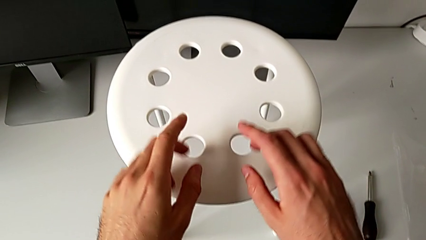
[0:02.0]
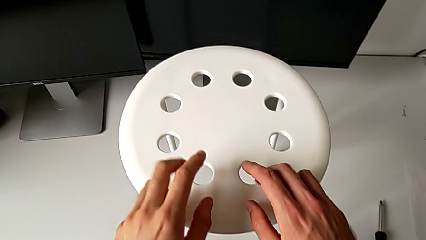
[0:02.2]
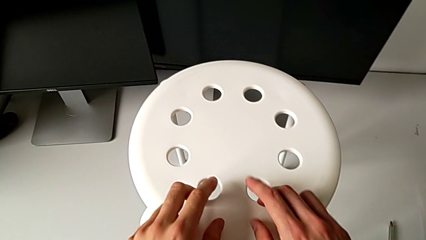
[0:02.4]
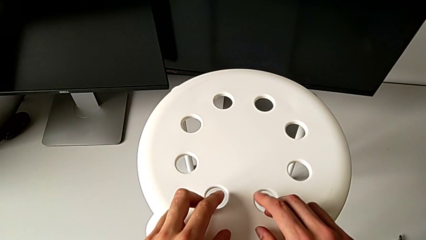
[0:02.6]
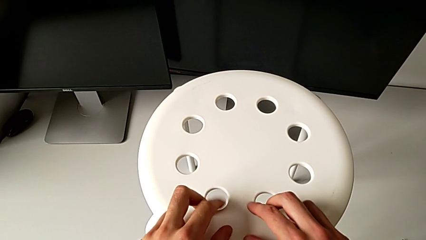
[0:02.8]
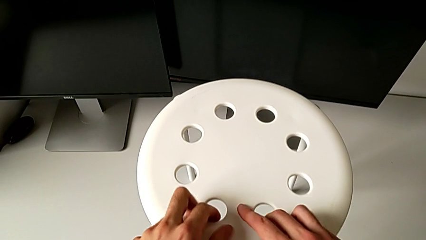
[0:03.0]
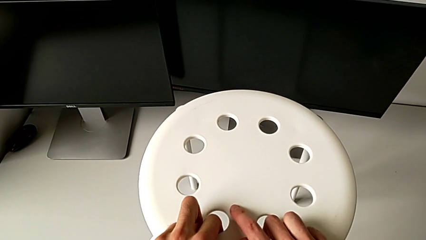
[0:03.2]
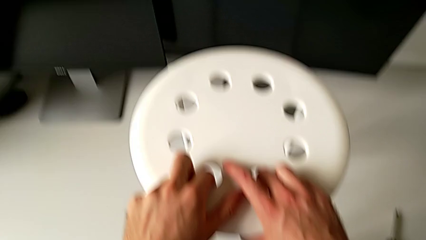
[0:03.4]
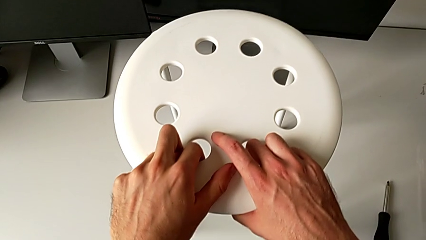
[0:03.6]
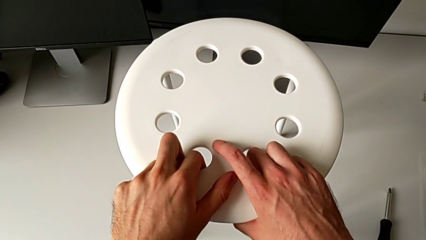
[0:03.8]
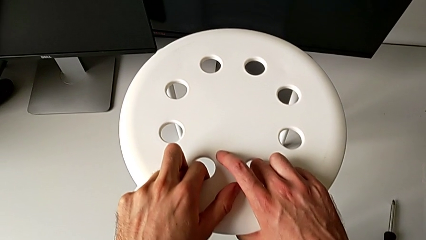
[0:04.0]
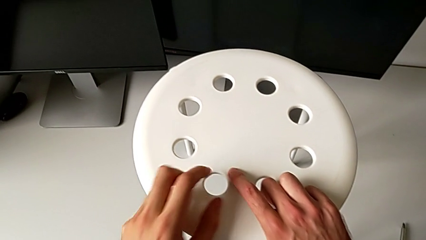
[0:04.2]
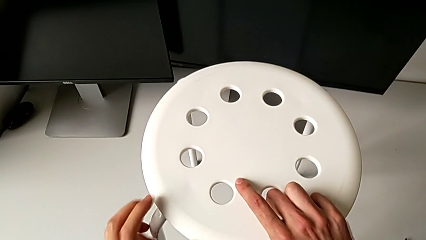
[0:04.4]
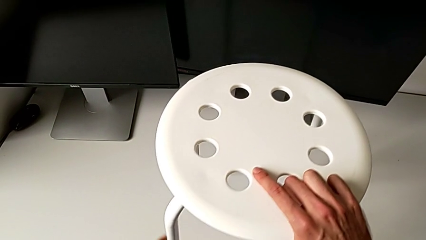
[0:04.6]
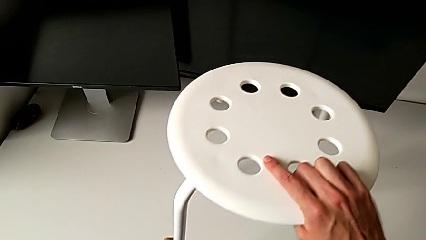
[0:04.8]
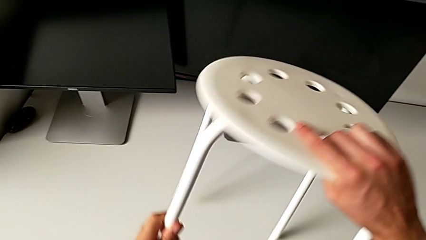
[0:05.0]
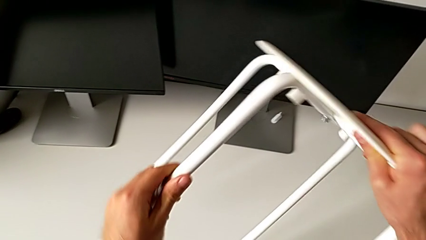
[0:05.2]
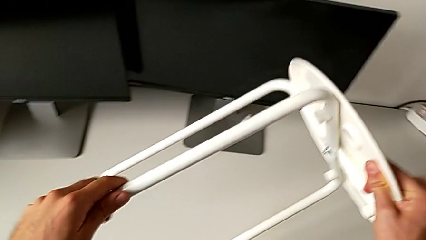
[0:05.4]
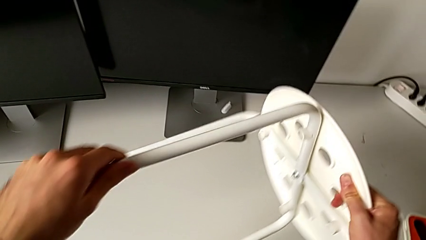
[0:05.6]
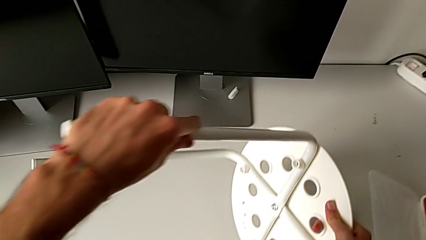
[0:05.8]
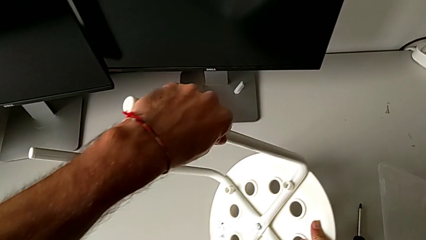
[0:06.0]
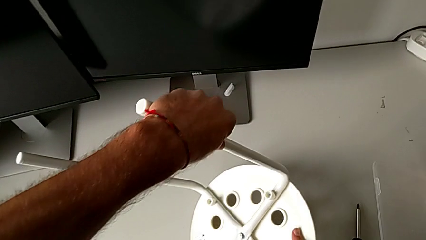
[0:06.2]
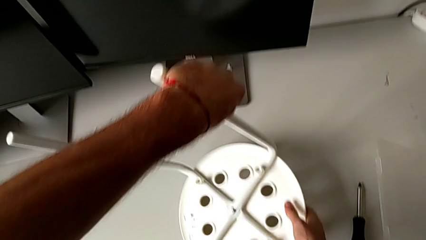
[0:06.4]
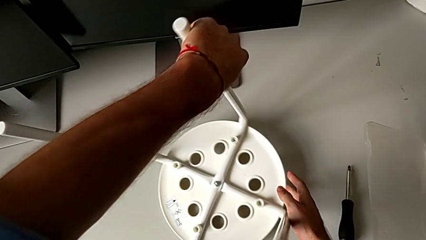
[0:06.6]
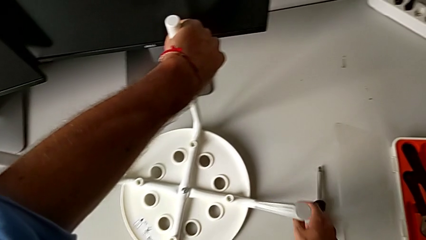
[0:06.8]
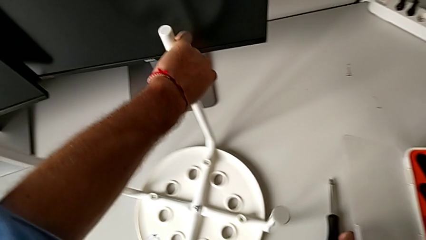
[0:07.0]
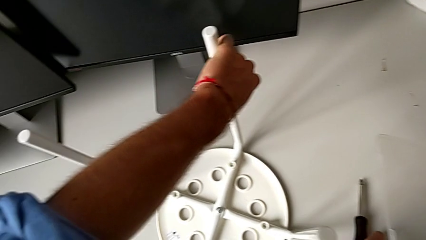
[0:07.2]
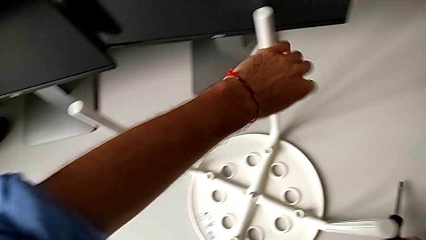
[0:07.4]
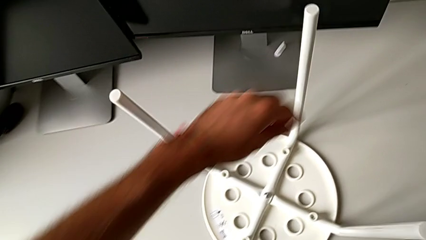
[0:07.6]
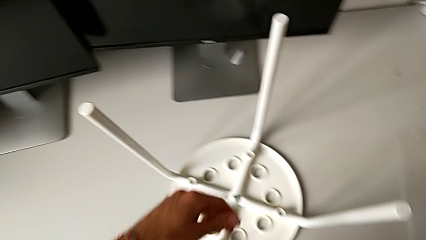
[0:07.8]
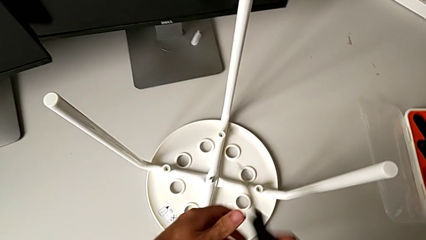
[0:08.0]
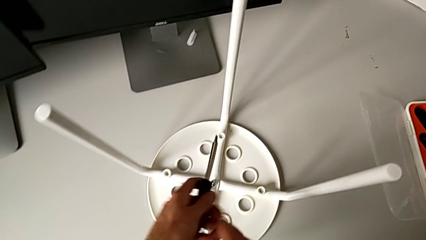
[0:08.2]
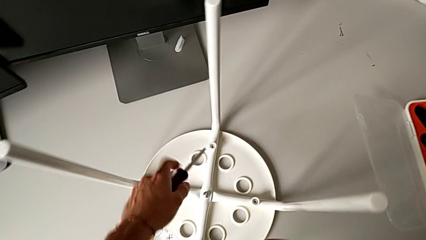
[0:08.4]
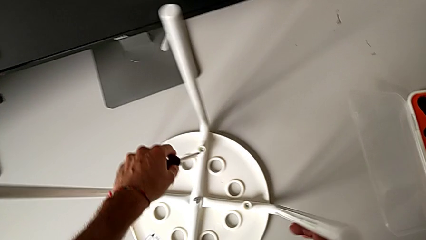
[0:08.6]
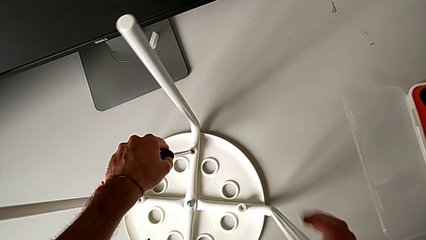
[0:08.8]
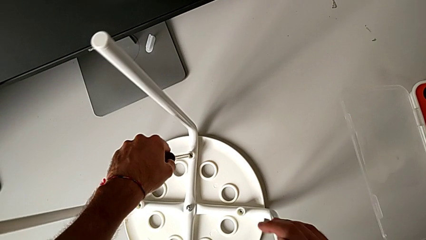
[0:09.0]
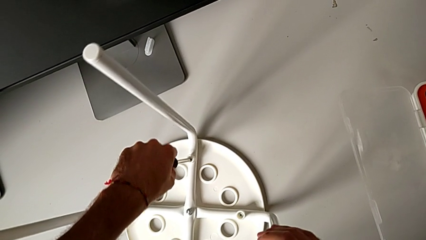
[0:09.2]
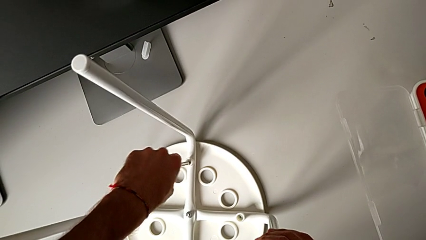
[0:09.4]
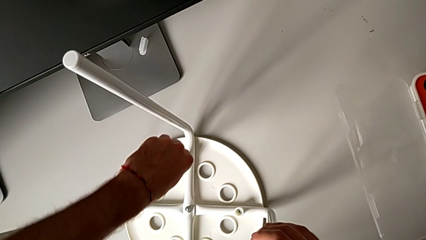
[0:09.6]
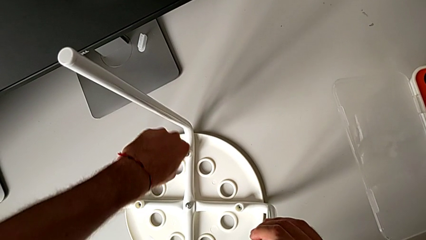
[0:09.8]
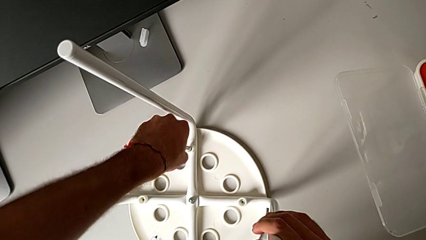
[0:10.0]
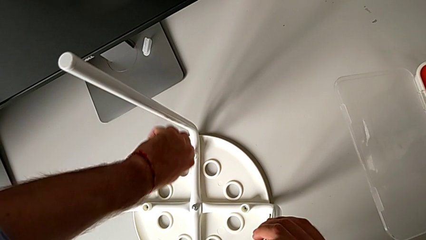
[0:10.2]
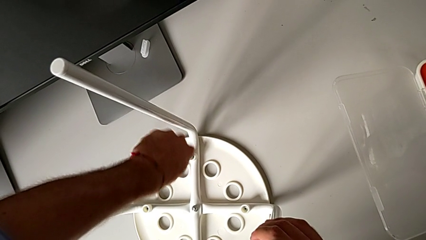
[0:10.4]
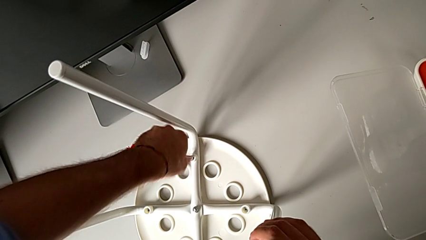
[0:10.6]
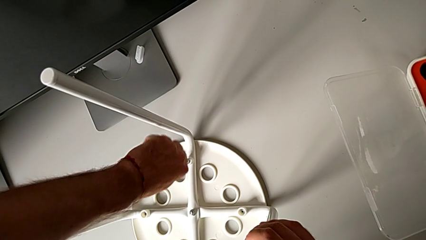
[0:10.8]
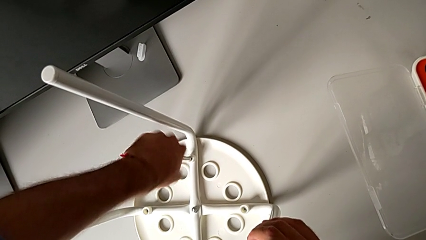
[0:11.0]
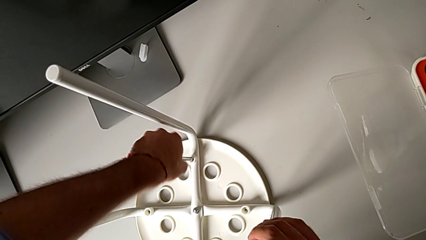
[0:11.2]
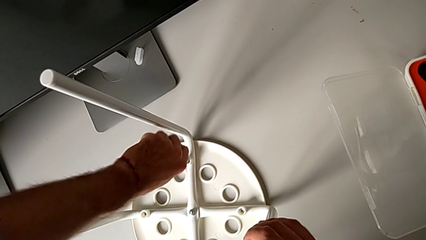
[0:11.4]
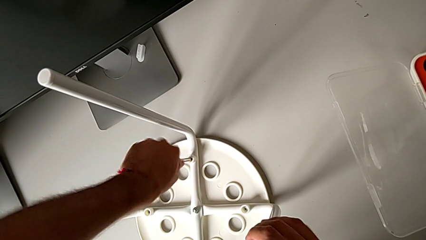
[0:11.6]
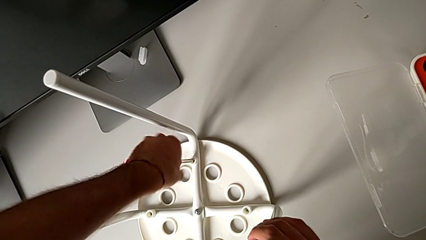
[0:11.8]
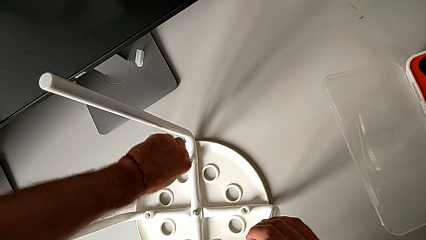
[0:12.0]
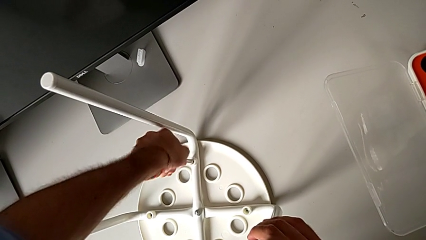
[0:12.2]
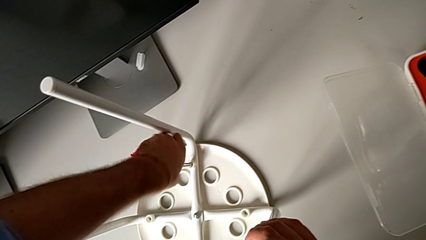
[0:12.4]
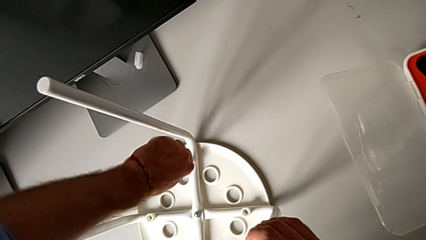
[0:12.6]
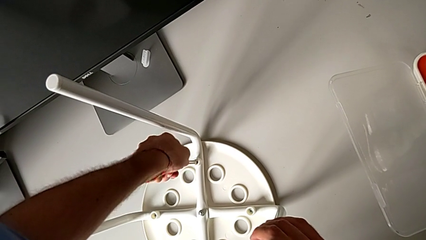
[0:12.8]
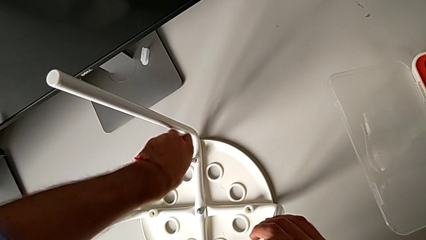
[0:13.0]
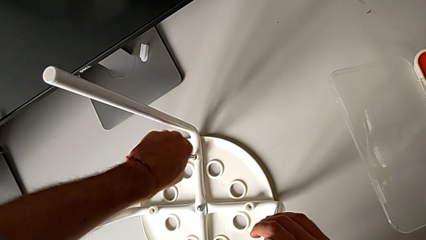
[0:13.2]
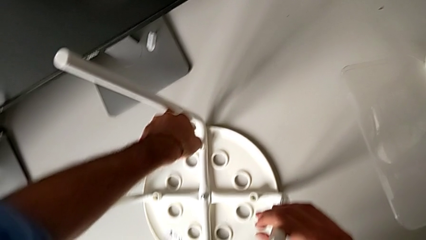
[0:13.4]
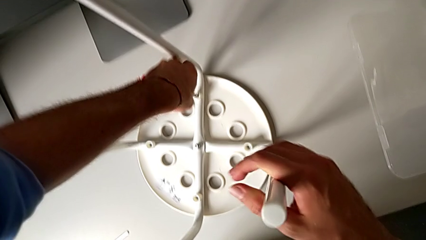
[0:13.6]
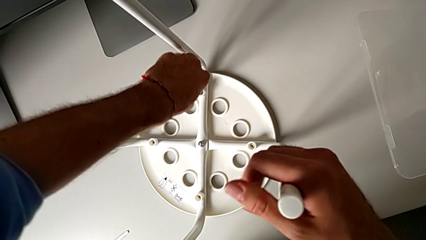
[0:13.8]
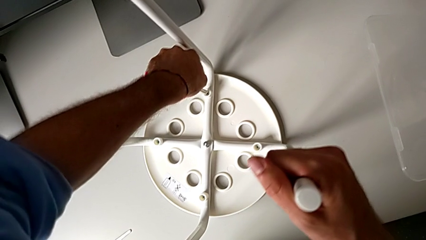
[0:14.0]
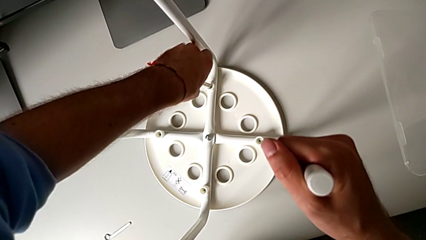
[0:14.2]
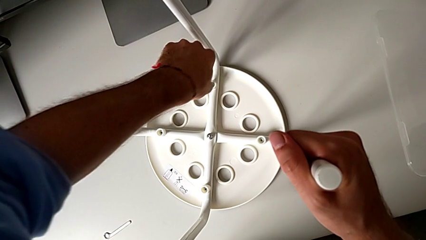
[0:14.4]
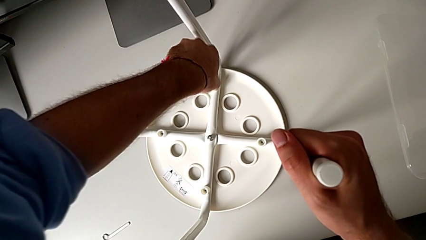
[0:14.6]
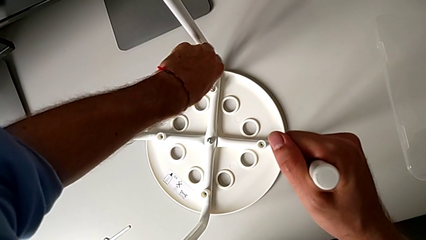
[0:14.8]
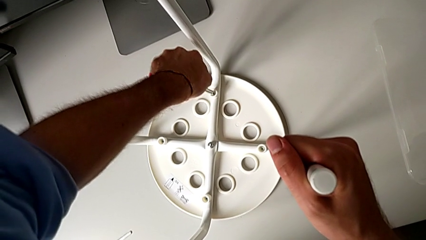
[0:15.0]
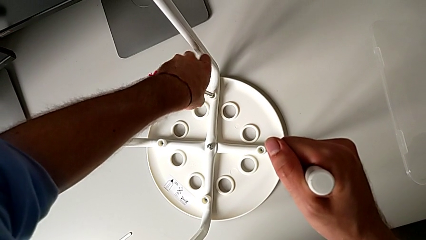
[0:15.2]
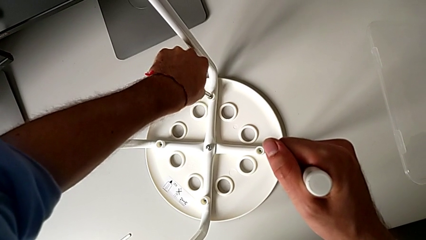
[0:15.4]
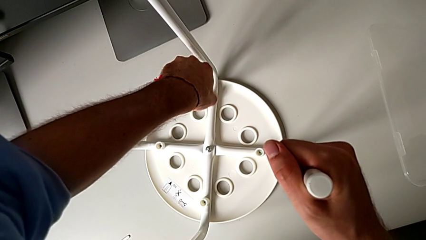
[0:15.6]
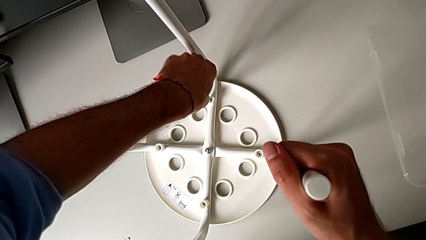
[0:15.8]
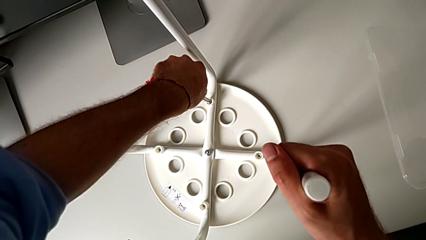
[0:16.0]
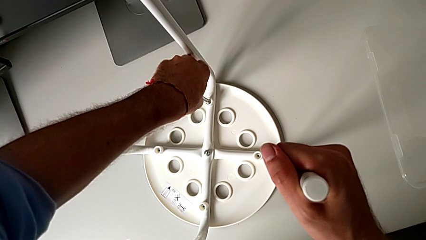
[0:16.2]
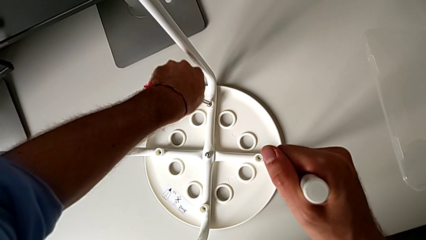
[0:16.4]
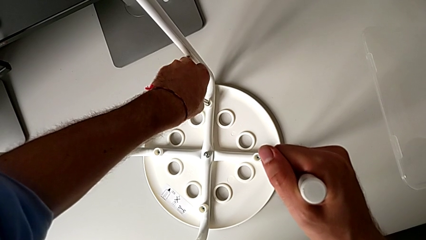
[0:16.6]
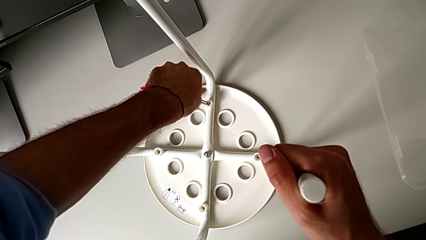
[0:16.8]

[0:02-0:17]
The camera wearer unscrews the first screw on the chair leg. They inspect the white stool, grab it, flip it, grab the black screwdriver, lift it, approach the first screw, insert the black screwdriver and unscrew the first screw.

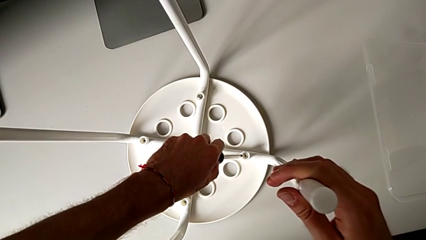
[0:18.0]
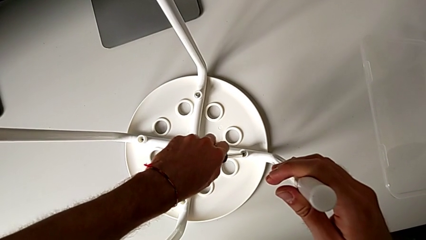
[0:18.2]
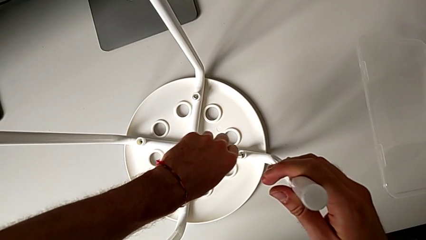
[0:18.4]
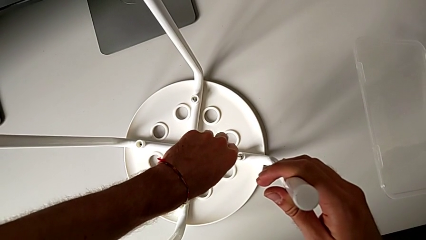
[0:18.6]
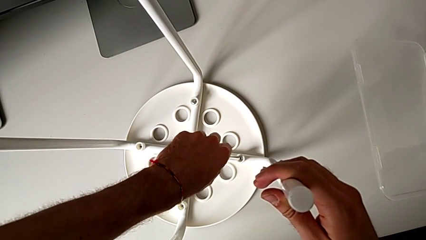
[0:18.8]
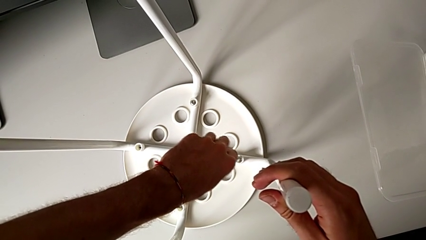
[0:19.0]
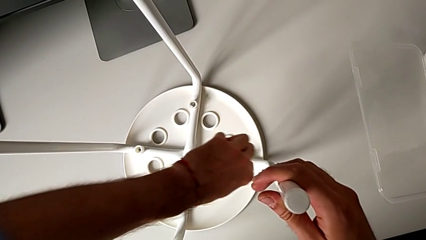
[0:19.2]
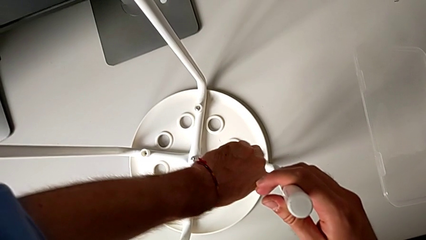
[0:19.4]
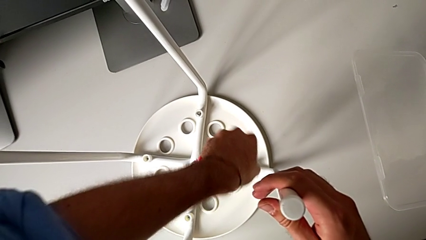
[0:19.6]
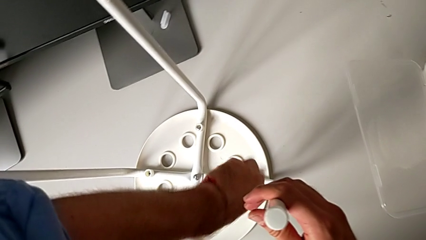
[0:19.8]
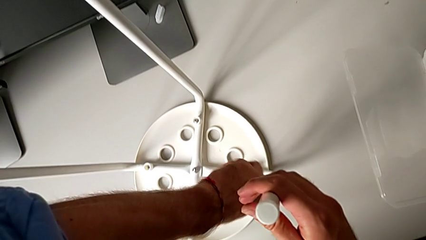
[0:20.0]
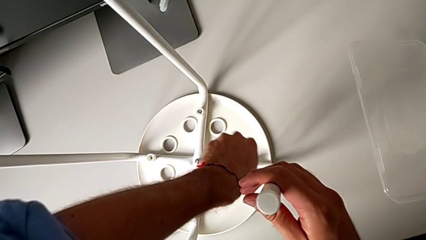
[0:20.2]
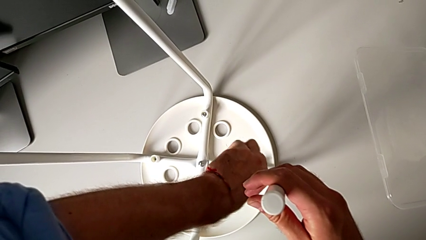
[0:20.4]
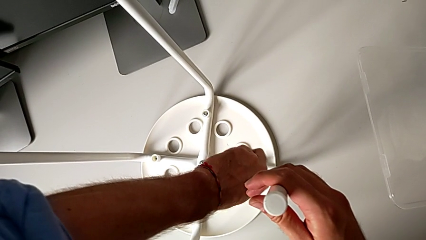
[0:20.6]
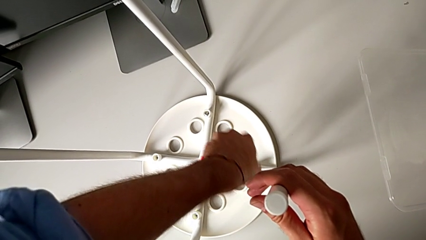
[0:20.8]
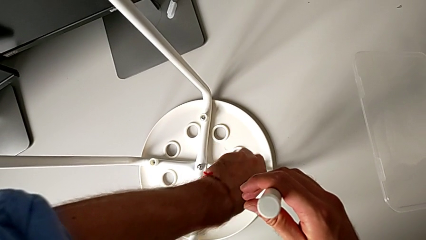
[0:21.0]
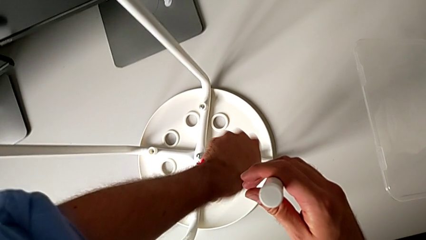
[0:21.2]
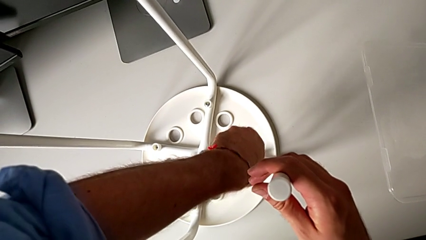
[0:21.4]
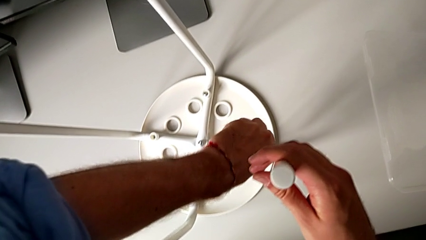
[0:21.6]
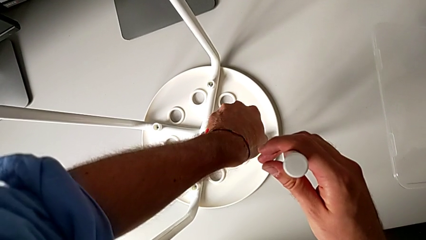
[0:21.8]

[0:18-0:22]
The camera wearer is unscrewing the second screw on the leg of the chair. They insert the black screwdriver and begin to unscrew the second screw.
